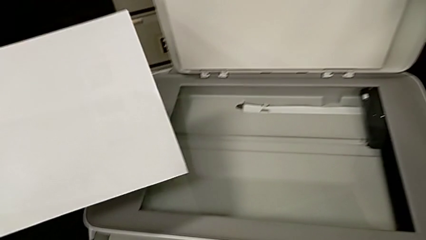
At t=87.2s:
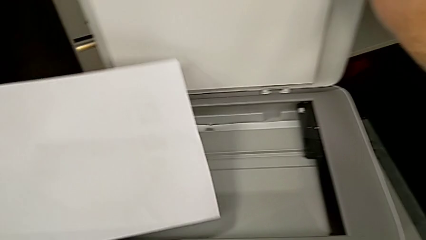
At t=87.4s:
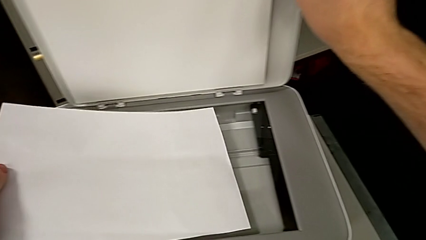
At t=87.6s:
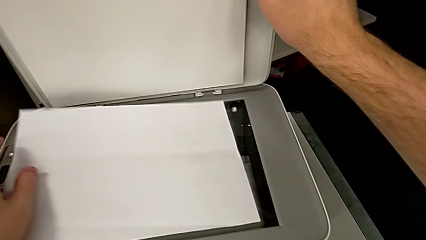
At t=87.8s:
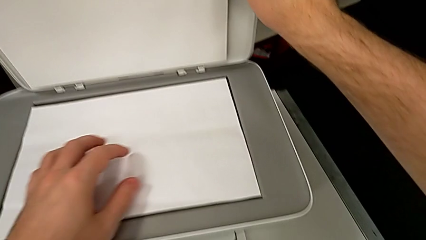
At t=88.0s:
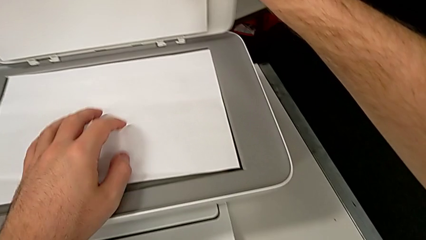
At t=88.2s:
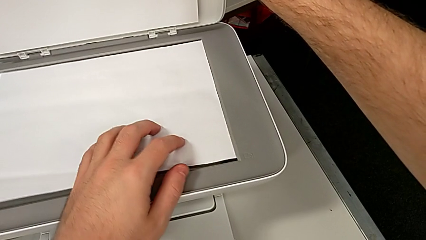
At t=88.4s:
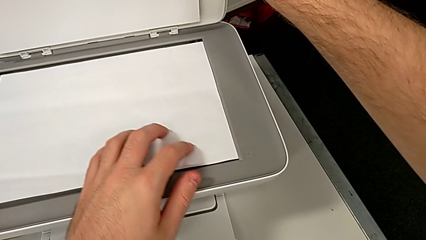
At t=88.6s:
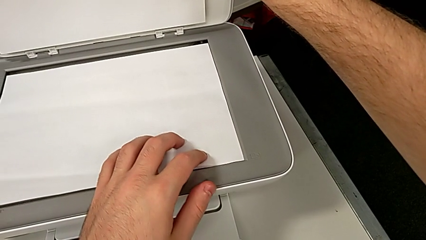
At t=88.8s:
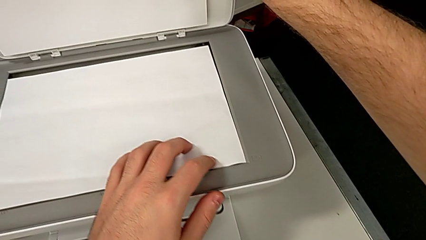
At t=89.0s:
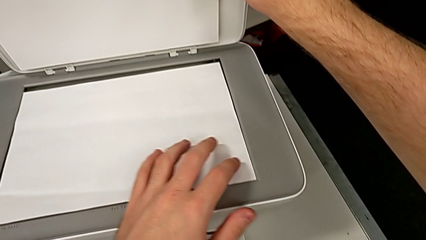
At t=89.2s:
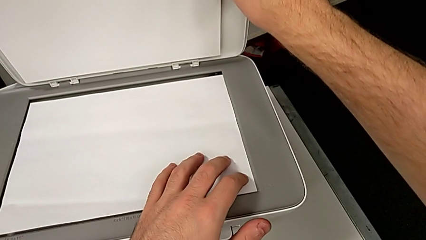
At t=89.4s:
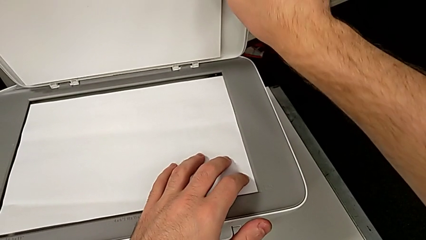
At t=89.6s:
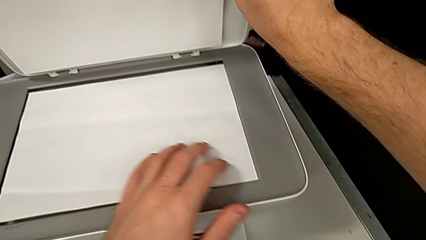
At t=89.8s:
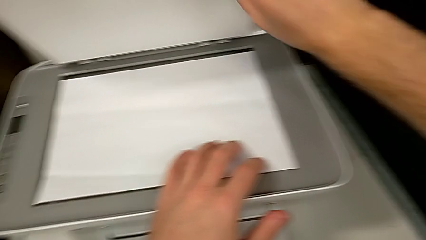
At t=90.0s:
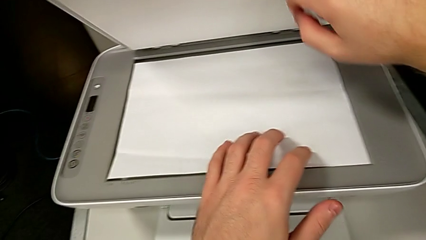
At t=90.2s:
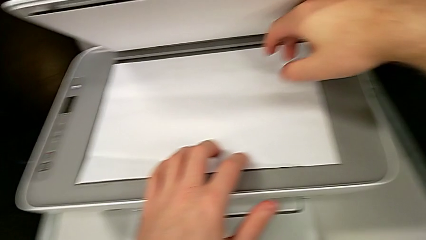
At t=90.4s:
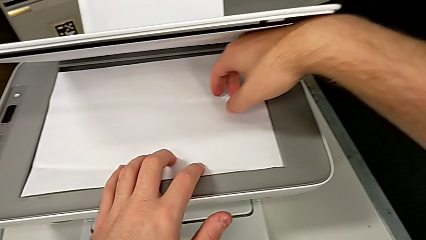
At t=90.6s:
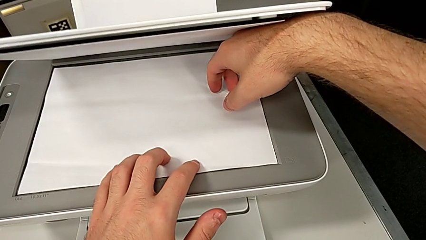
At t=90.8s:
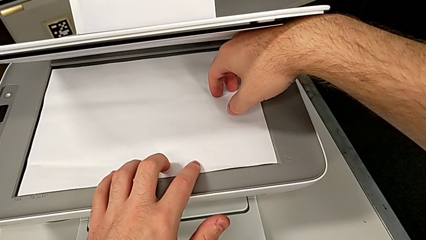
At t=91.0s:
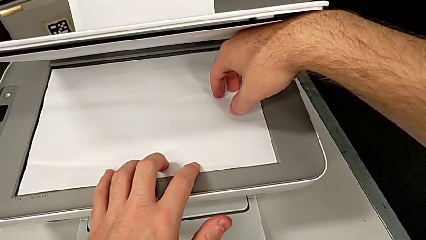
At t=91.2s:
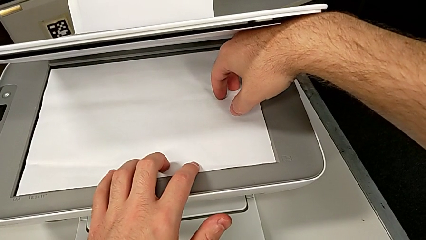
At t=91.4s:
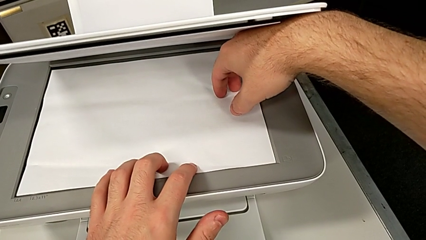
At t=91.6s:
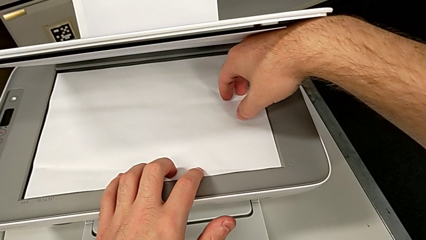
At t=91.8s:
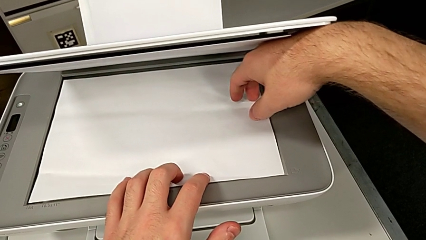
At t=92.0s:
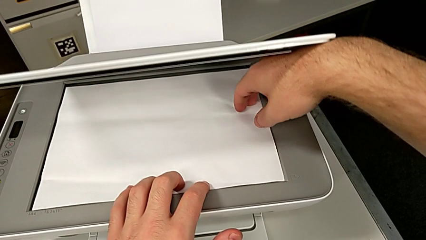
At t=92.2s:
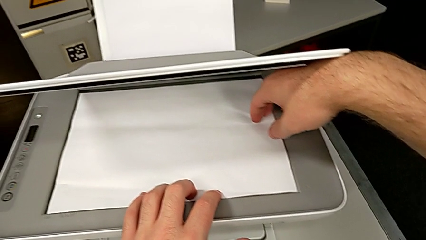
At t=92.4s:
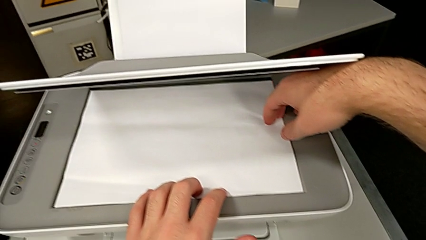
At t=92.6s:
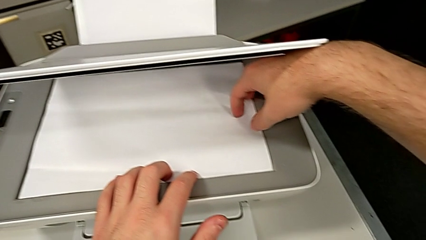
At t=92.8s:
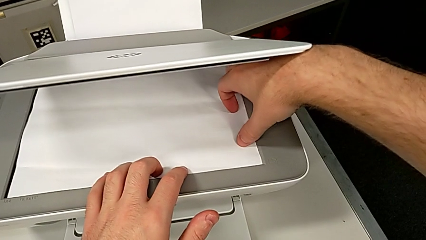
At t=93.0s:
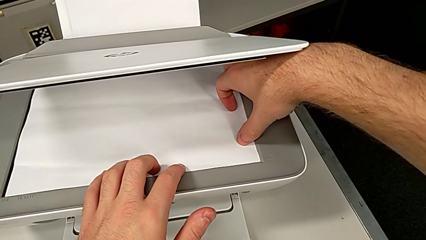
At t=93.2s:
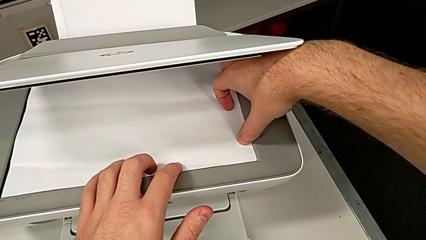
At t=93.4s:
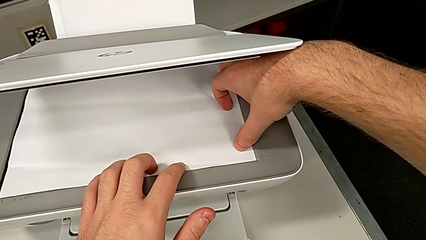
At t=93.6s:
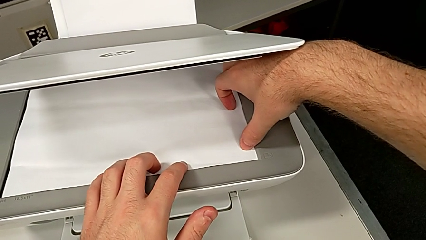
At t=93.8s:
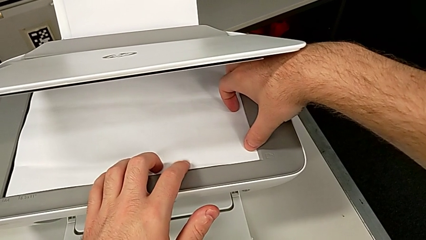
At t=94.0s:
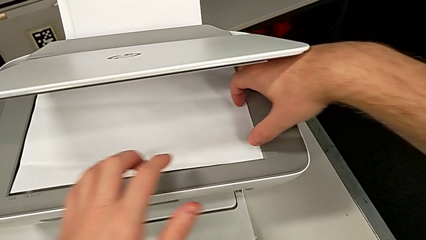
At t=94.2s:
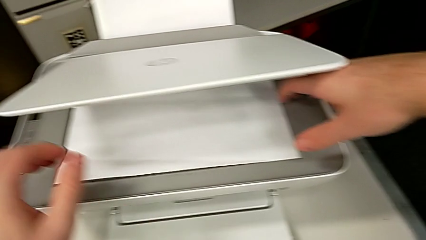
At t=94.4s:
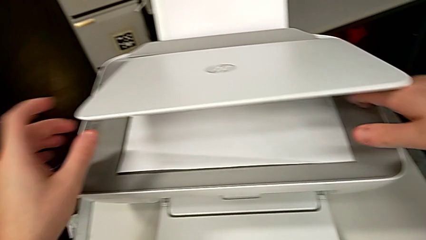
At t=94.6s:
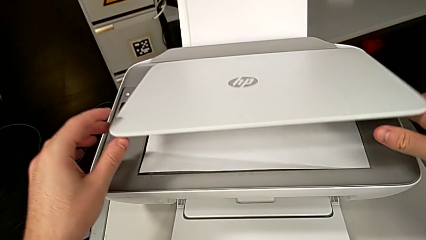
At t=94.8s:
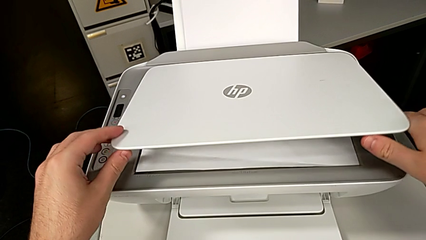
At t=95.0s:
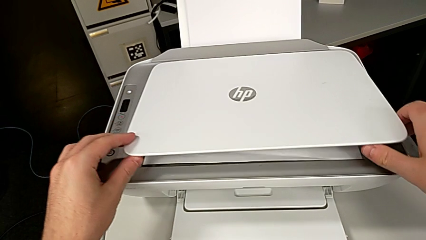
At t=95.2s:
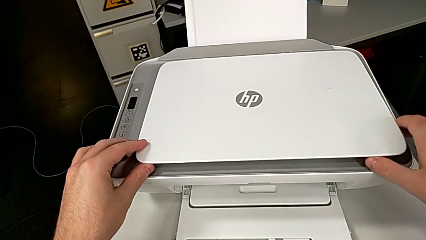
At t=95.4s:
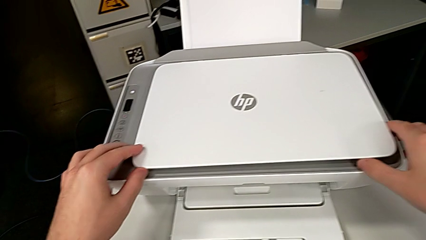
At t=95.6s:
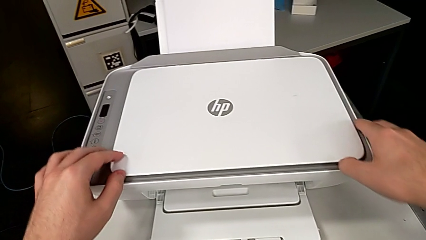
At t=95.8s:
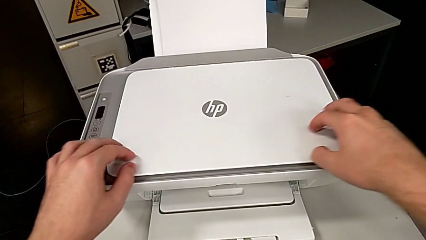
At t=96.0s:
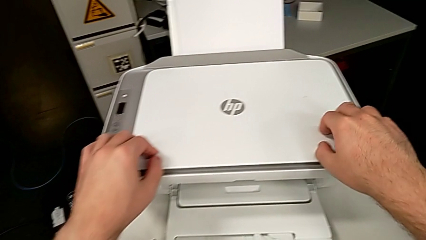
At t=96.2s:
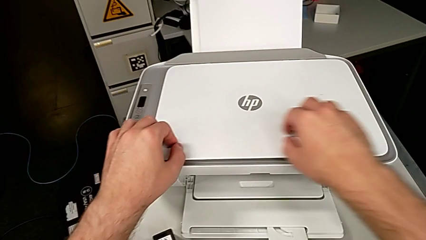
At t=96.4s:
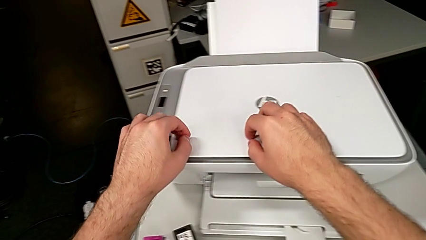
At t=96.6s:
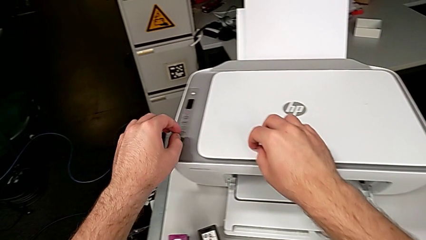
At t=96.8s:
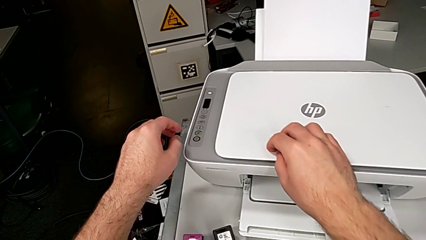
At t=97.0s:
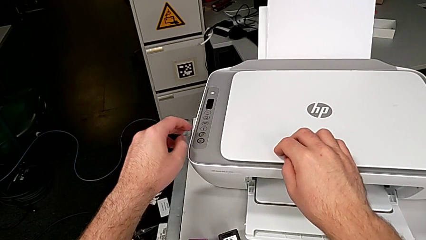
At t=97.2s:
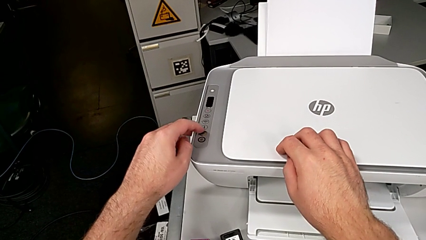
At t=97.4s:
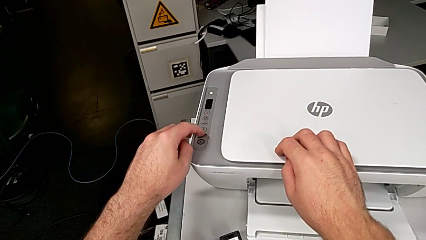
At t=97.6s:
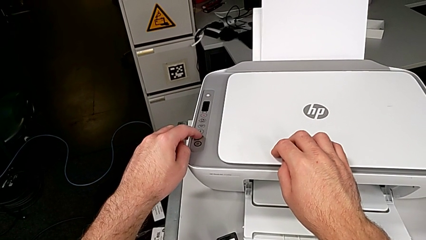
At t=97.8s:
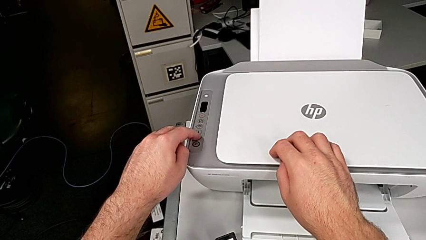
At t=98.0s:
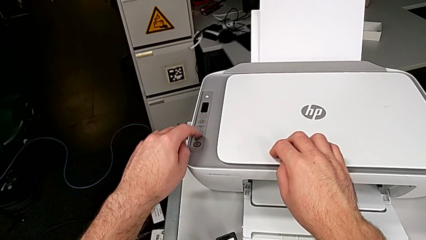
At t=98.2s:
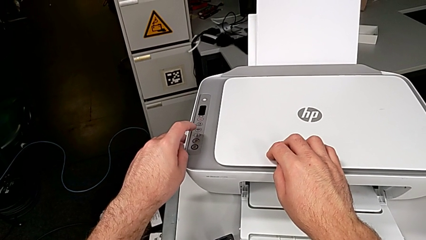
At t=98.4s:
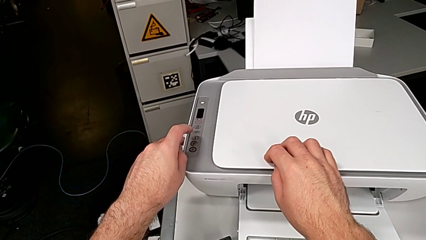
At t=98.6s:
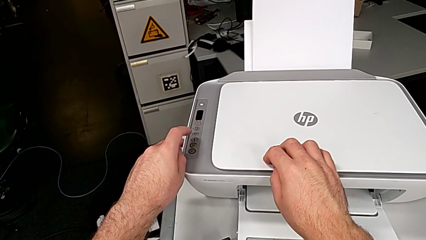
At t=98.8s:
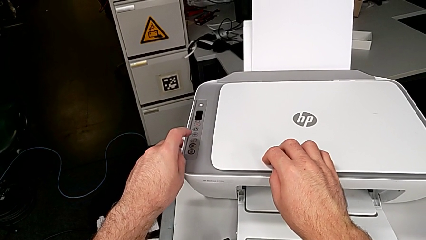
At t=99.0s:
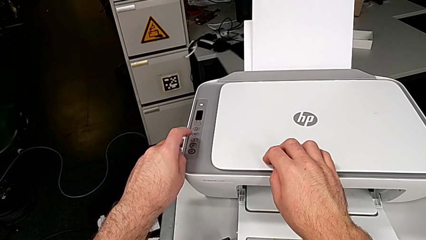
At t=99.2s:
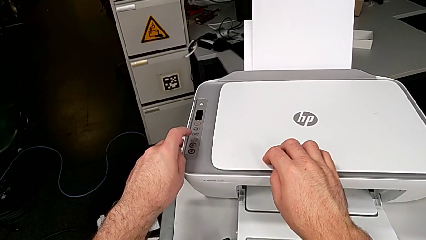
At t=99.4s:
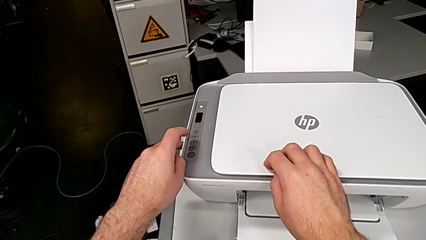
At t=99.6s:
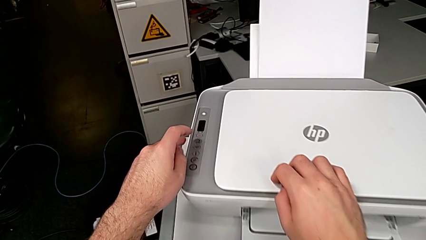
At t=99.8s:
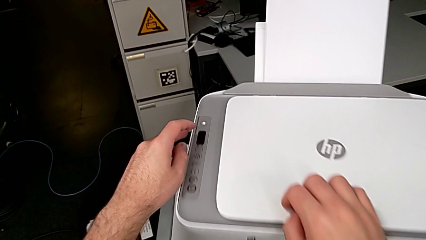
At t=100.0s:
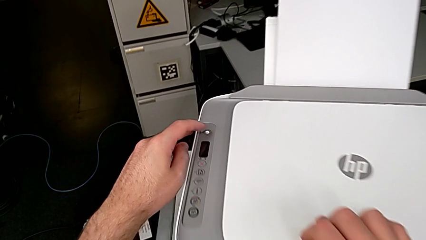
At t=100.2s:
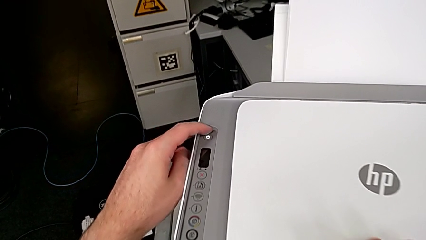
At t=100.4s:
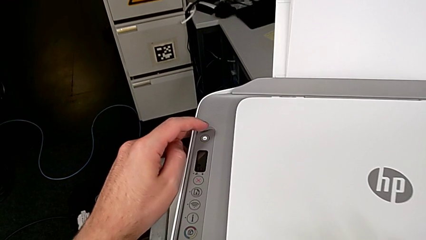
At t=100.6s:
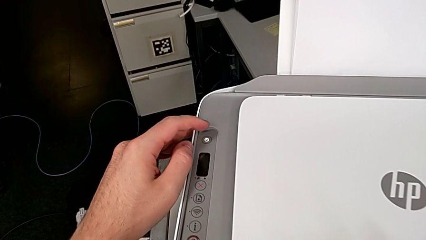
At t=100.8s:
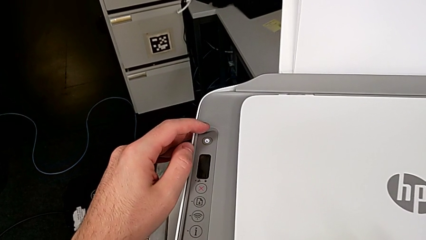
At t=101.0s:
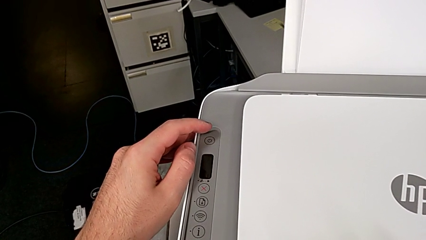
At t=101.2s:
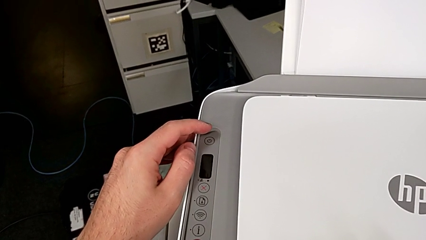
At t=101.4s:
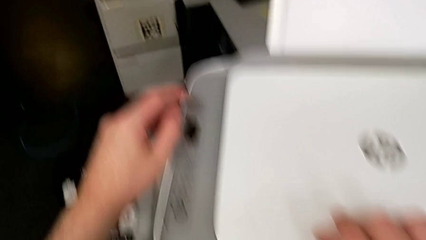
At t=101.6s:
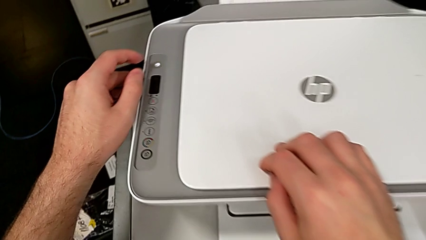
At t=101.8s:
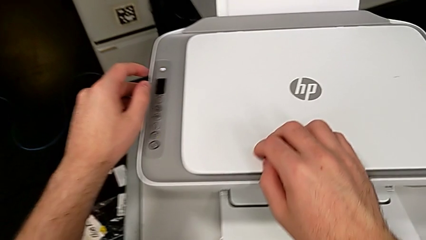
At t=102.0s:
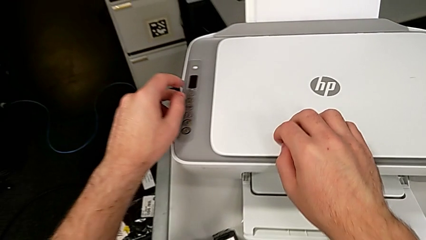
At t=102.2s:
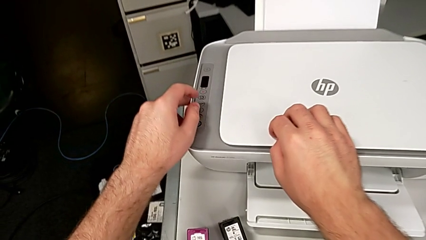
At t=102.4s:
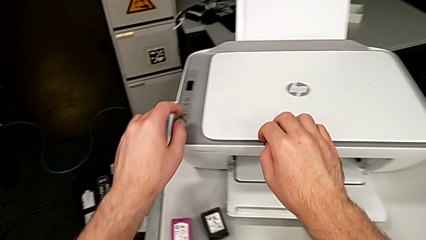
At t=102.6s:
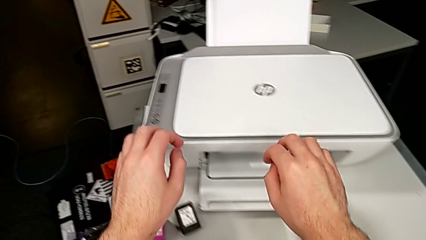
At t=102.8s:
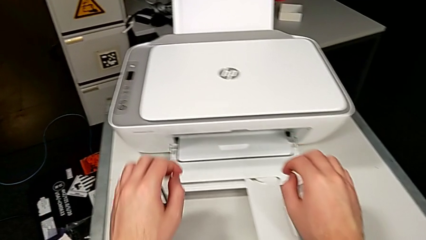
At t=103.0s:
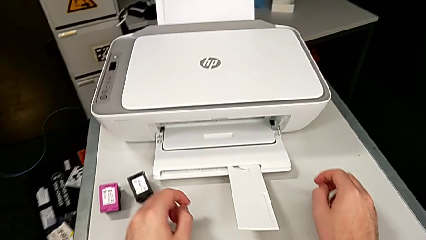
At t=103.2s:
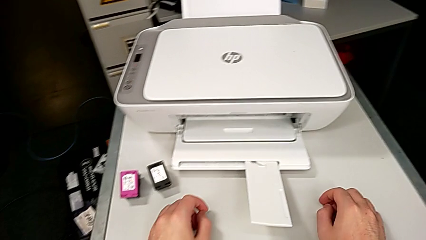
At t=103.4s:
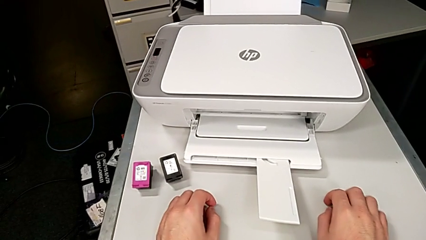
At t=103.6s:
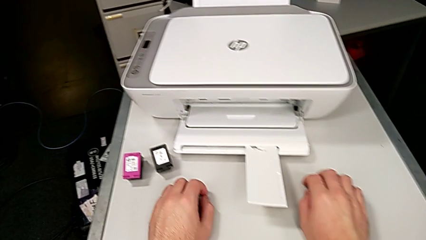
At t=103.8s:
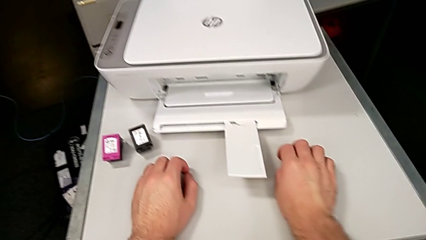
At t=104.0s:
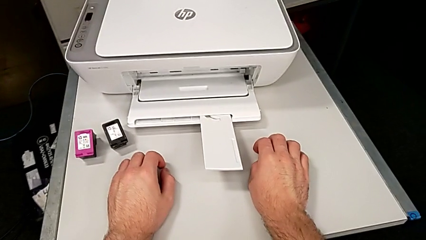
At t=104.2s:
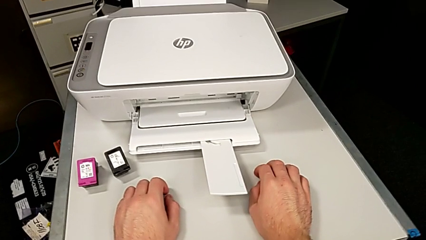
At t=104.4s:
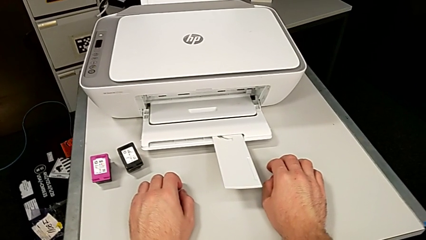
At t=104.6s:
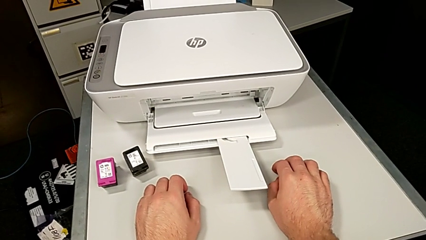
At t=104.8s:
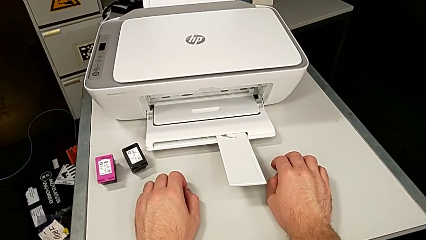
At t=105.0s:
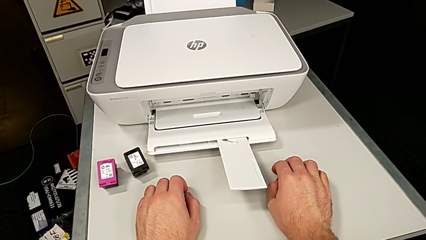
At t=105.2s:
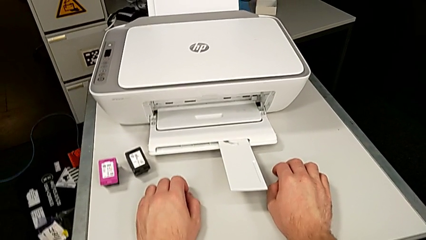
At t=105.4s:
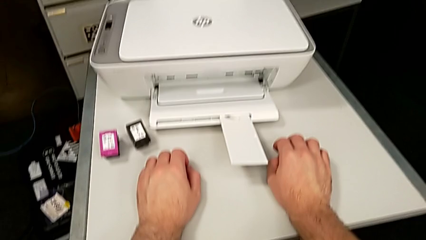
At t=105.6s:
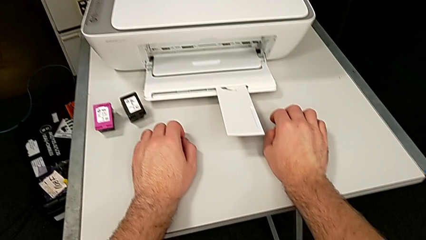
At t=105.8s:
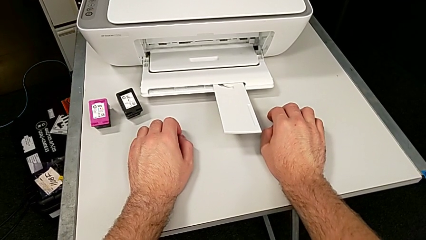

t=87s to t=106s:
The camera wearer is copying. They hold the copy gate, align the paper stack, close the copy gate, press the button and inspect the printer.
